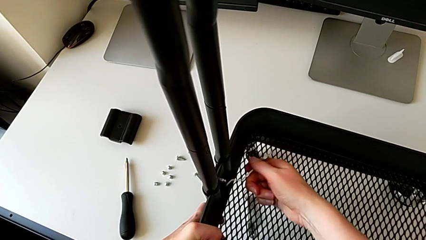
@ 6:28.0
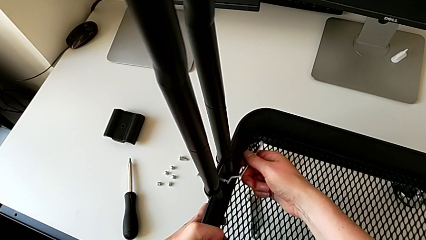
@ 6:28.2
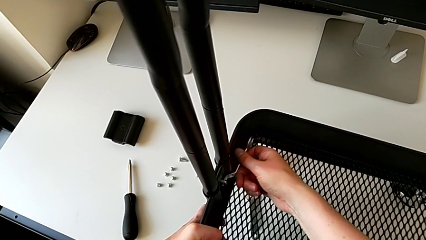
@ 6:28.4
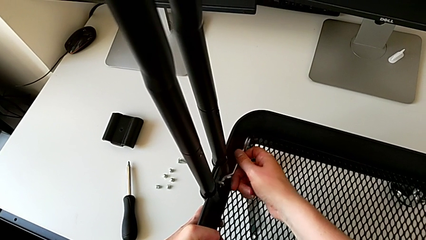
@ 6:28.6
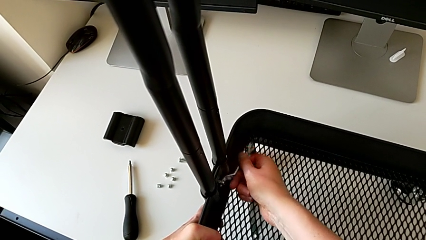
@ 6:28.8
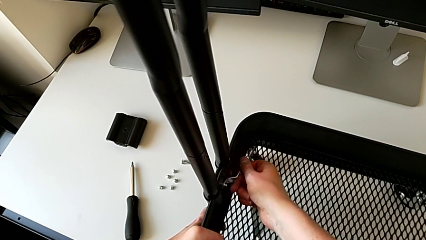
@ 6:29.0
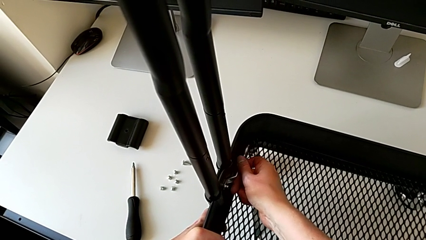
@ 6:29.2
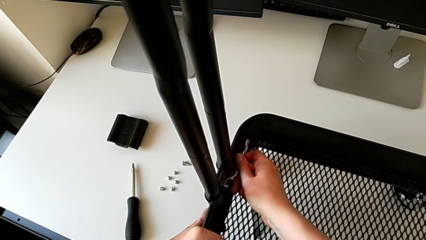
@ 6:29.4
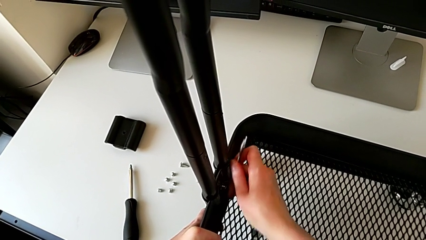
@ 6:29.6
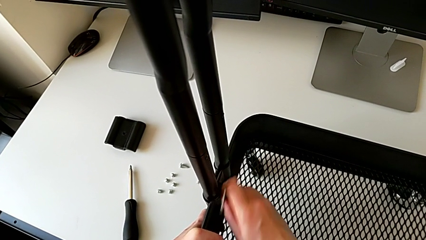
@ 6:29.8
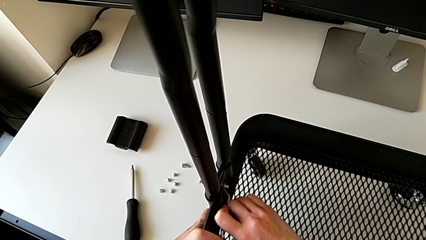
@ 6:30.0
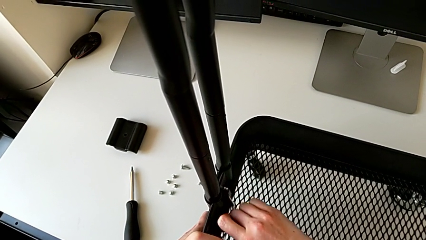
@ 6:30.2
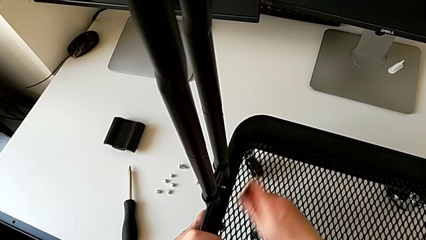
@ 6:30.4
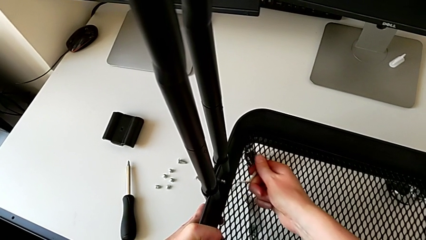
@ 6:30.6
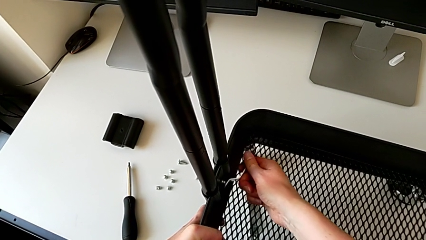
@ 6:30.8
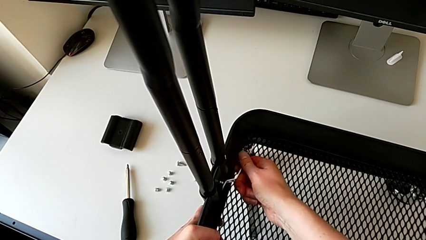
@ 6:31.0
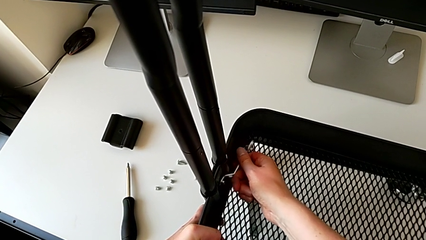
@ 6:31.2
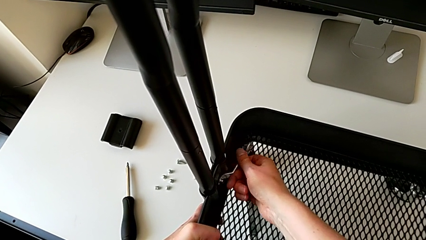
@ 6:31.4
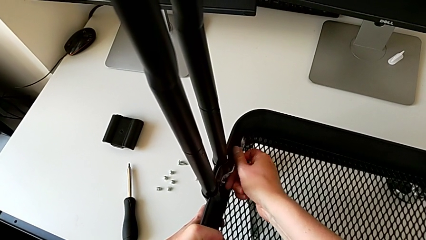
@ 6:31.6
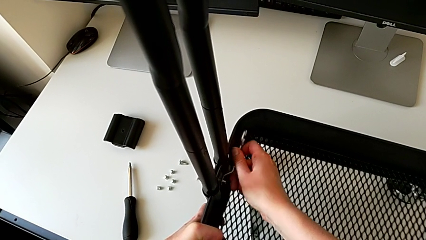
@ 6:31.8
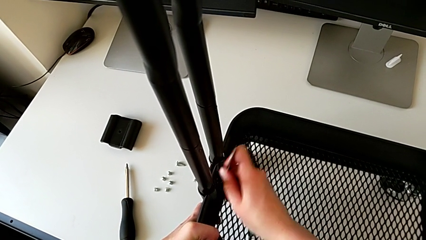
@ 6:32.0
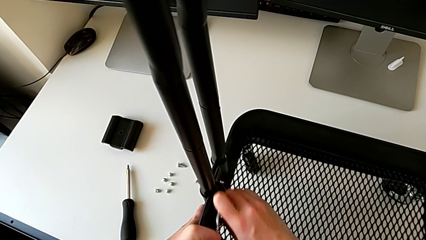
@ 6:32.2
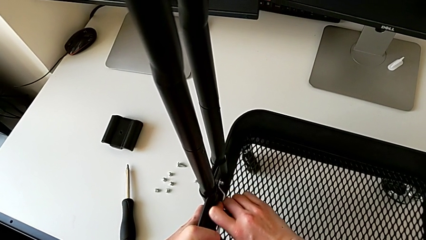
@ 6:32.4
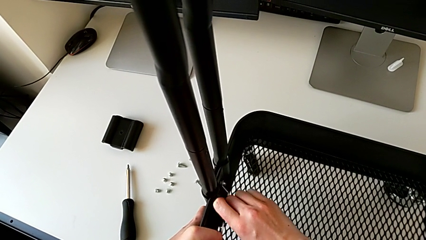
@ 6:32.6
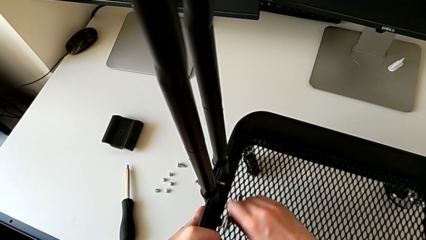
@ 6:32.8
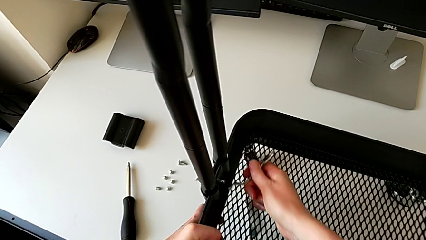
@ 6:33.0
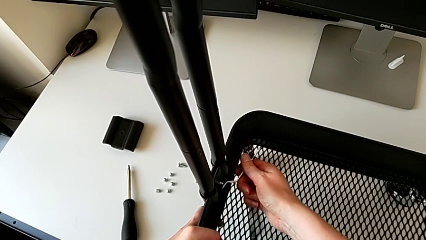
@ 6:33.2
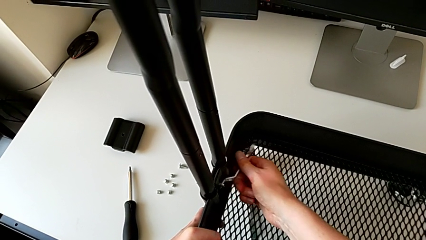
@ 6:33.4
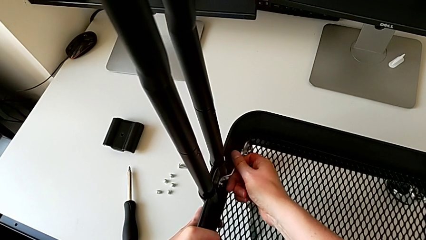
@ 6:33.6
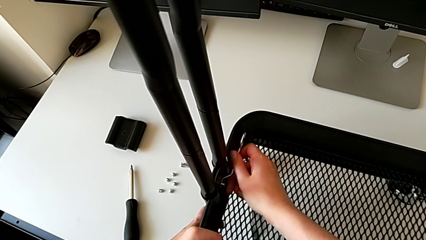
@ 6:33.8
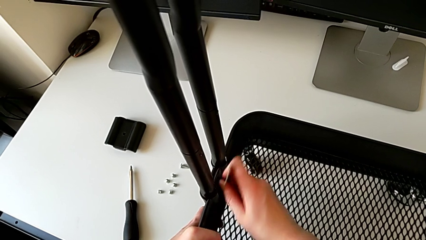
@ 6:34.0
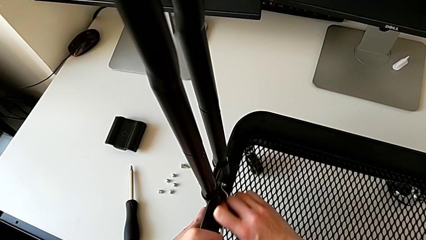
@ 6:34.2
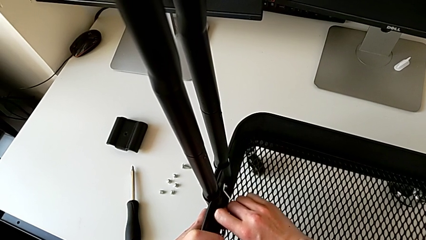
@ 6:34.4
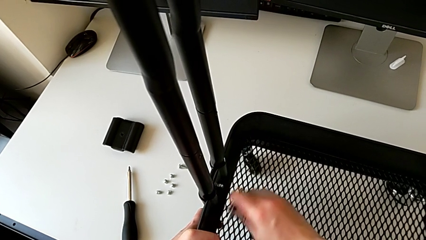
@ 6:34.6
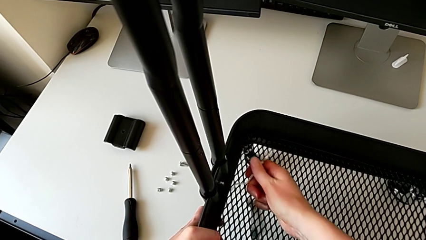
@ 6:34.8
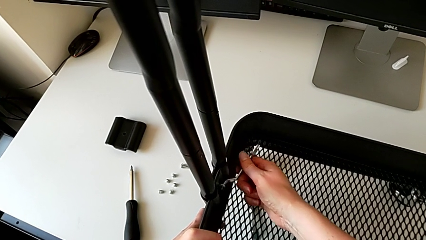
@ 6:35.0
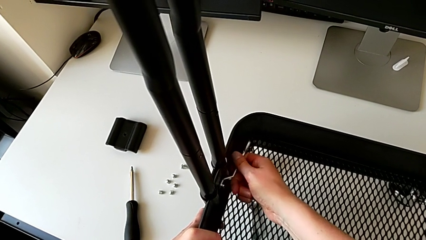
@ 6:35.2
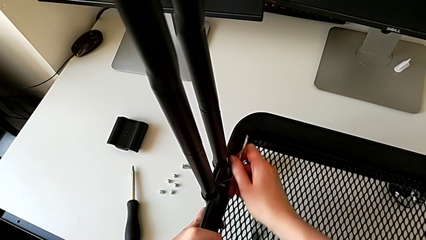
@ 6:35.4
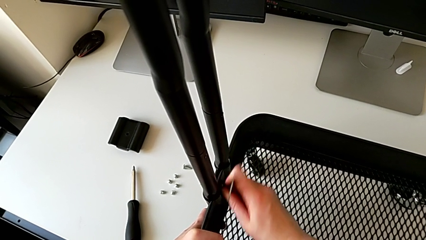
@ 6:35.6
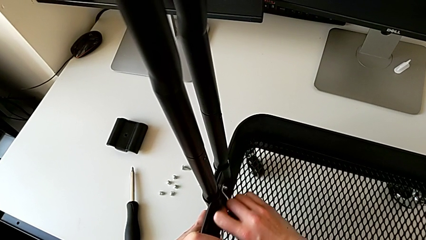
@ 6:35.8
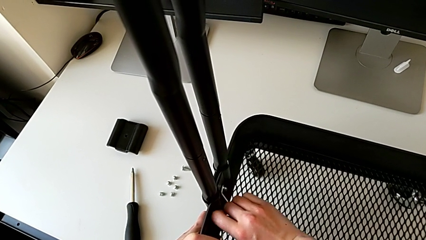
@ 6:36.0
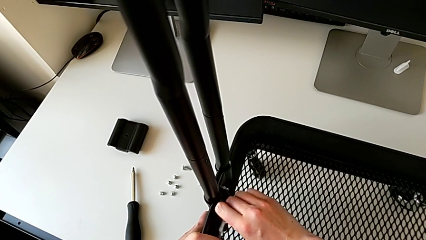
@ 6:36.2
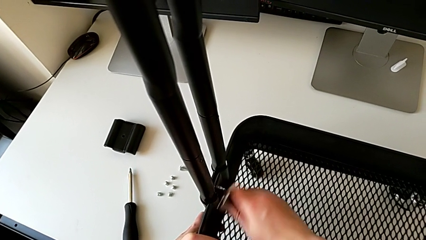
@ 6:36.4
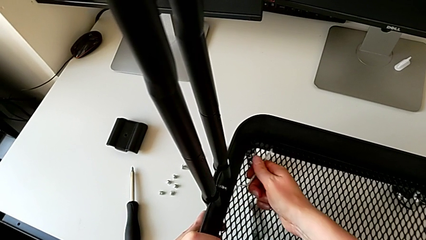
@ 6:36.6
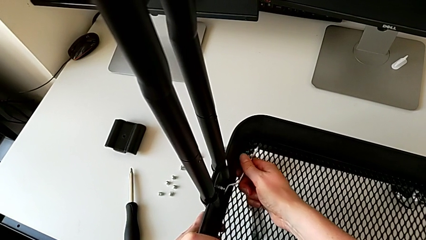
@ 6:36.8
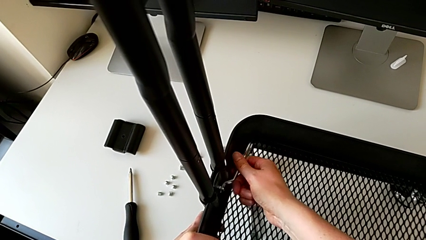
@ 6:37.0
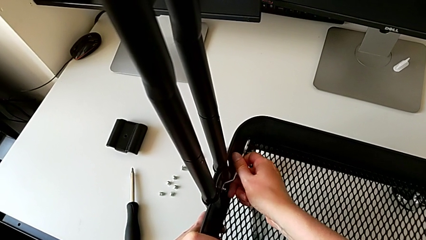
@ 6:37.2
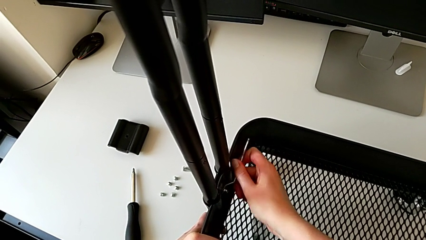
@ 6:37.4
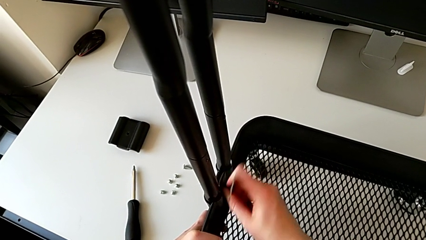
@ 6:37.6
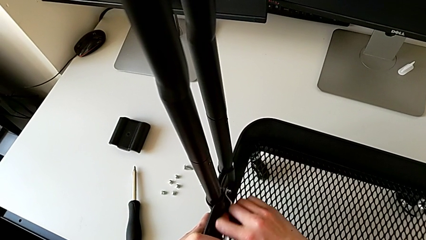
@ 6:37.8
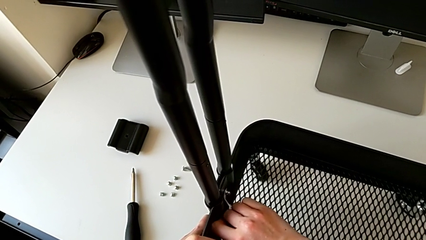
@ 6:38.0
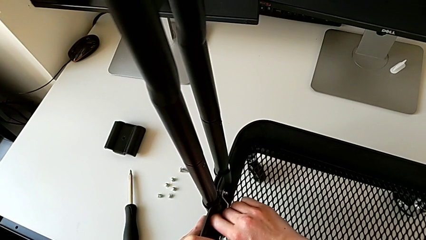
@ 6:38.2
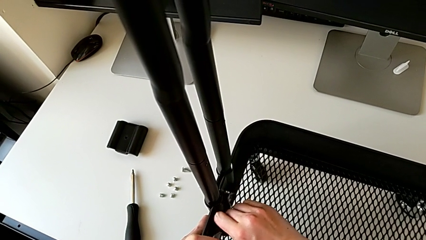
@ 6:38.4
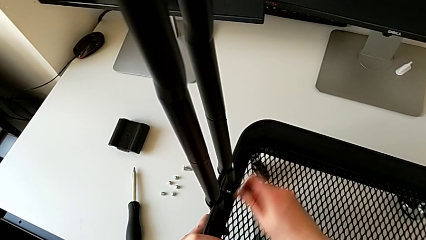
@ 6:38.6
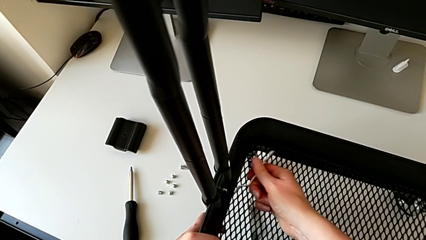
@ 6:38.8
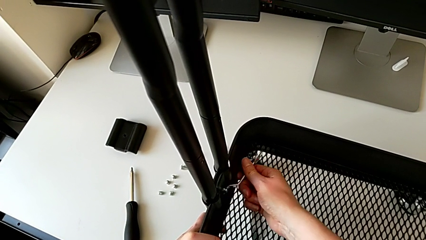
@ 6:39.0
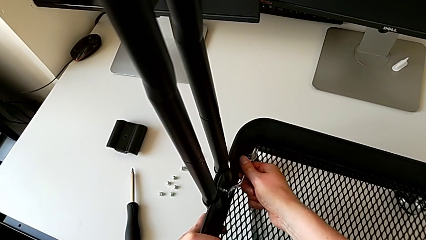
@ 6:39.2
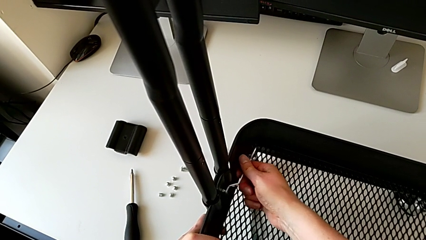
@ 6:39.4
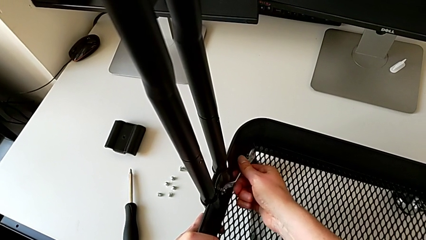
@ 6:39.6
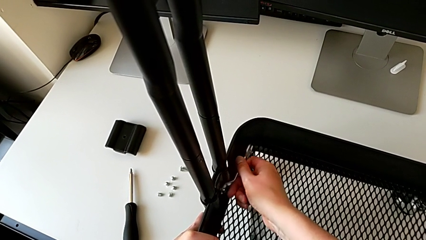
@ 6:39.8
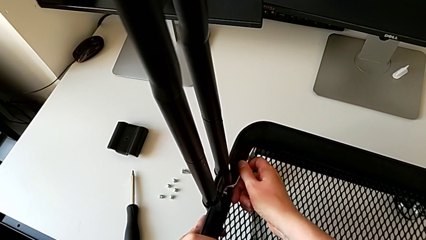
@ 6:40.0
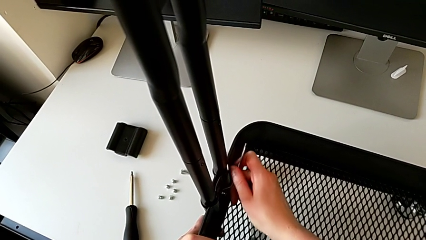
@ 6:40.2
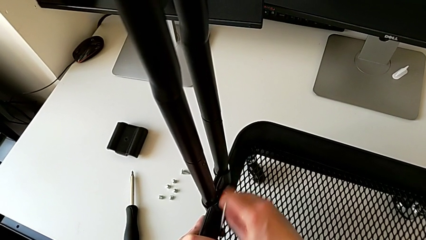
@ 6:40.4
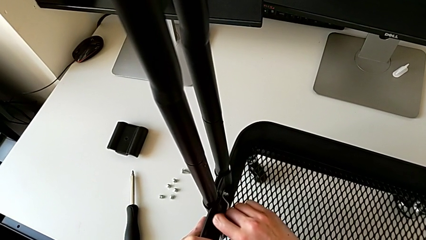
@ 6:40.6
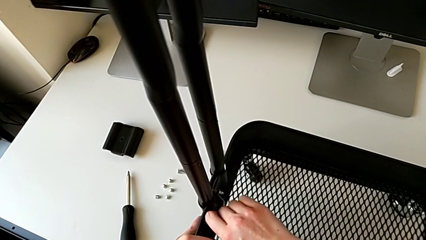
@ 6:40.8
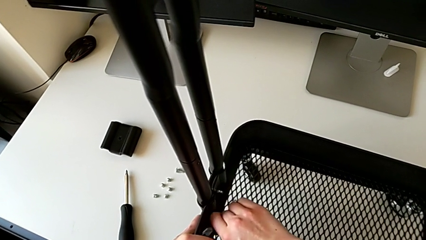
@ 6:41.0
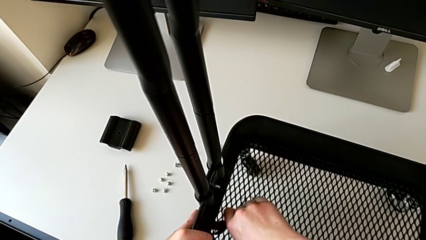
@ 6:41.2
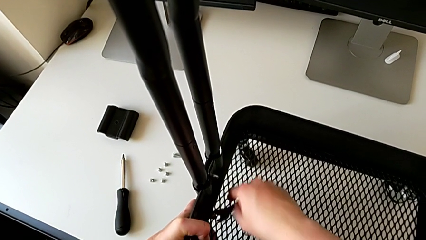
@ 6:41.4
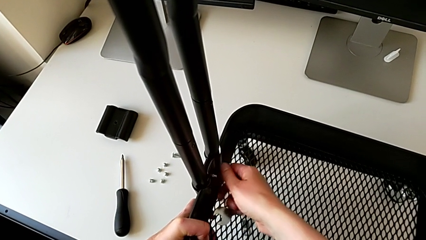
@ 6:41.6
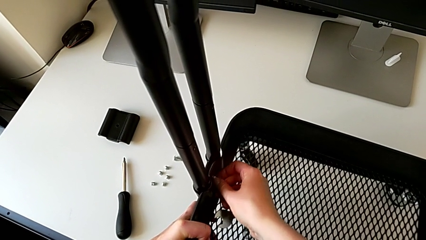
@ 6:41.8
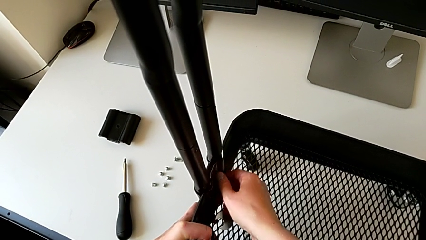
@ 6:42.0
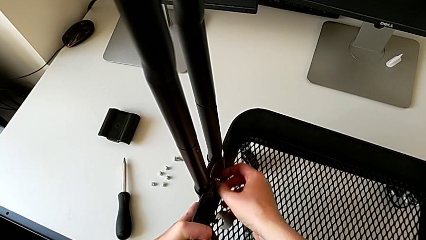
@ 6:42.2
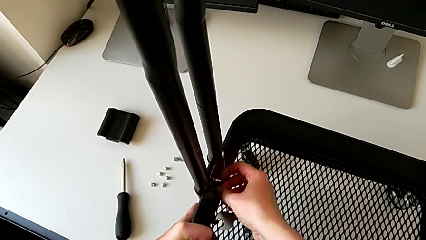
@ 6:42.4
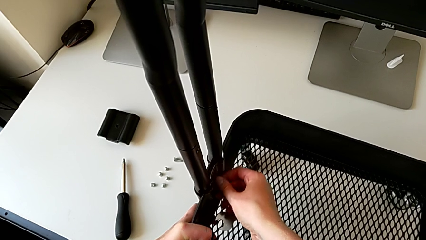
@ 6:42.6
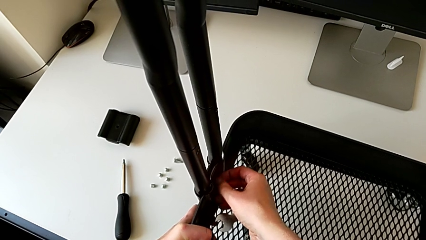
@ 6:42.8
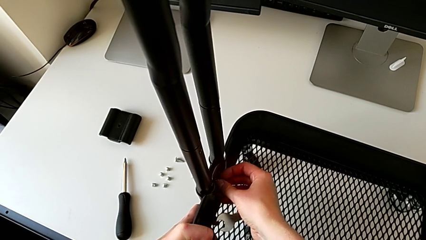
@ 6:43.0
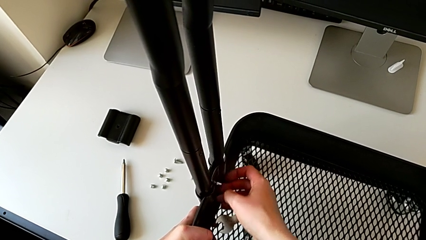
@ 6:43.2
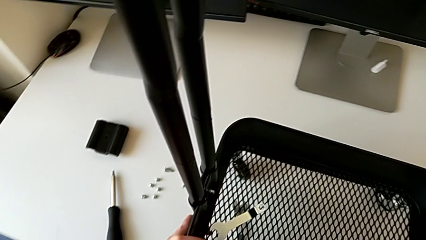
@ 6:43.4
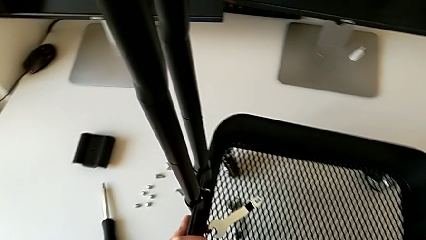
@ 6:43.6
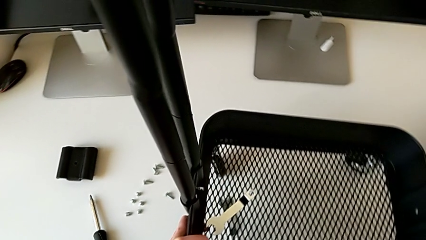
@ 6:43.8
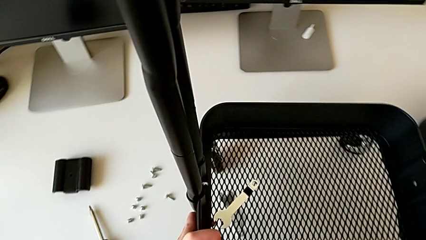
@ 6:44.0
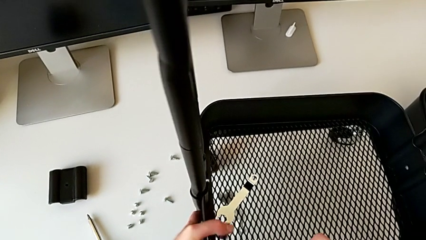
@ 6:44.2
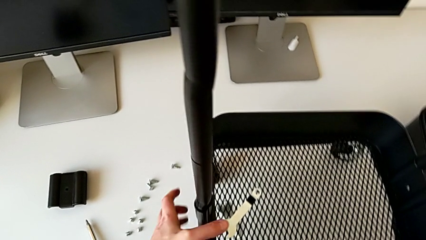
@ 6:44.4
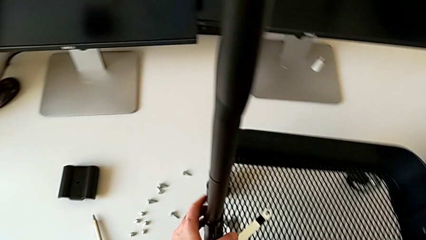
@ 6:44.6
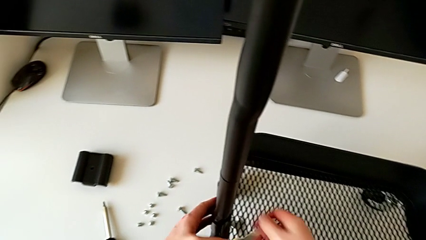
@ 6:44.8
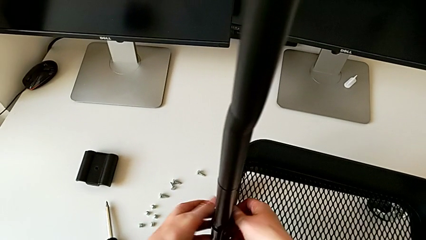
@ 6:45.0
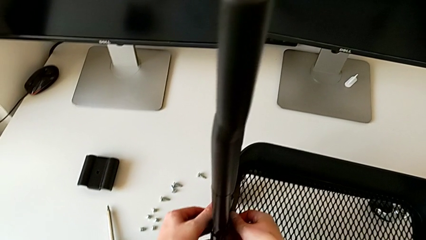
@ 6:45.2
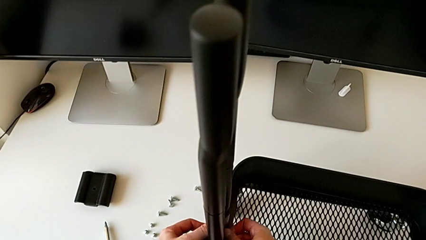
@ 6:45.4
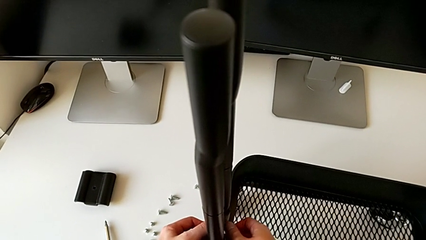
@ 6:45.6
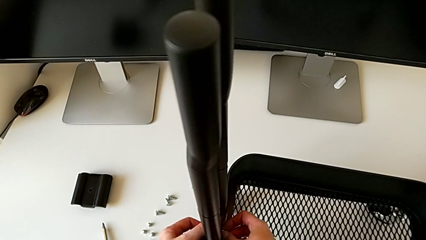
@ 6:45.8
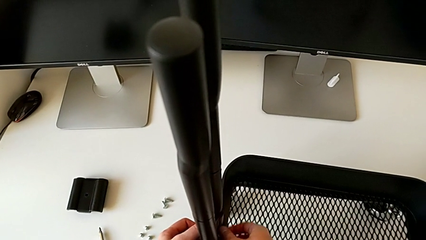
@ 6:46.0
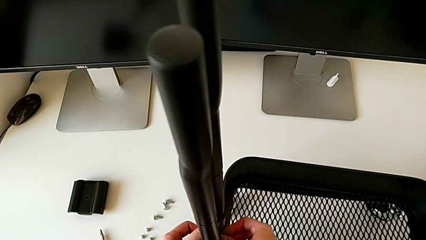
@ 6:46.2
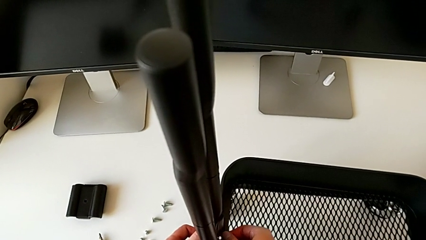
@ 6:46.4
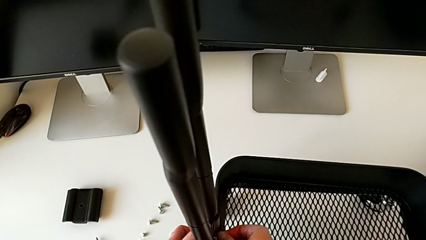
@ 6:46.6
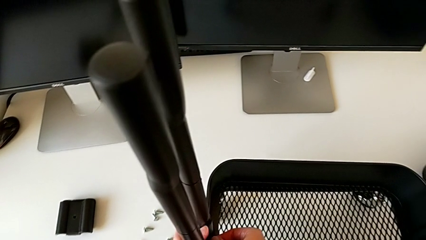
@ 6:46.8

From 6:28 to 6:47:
The camera wearer is disassembling the bottom tray. They keep unscrewing the sixth hexagon cap nut.
